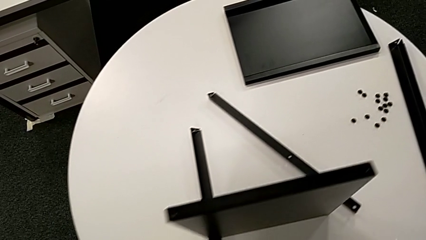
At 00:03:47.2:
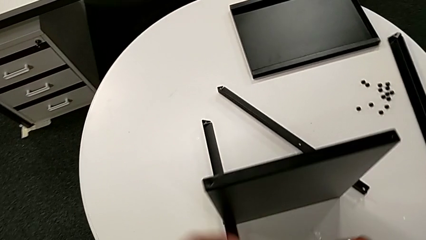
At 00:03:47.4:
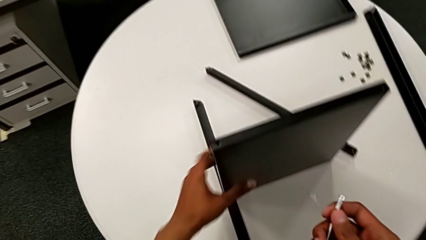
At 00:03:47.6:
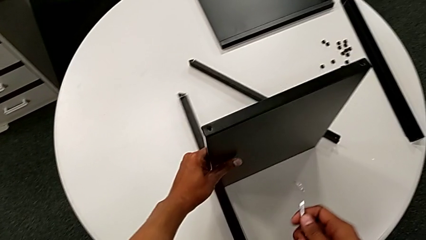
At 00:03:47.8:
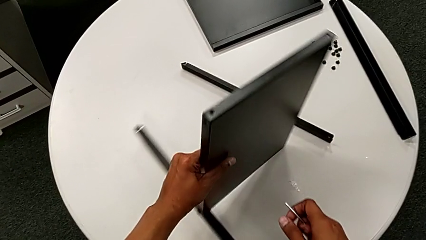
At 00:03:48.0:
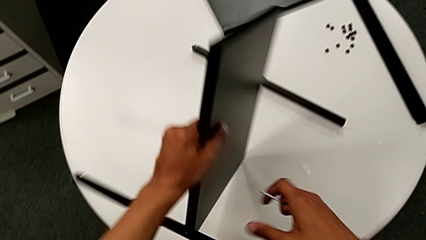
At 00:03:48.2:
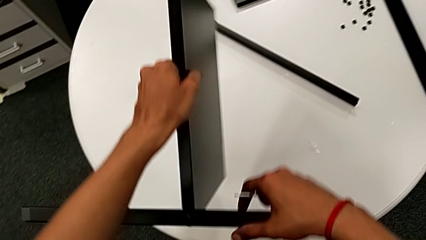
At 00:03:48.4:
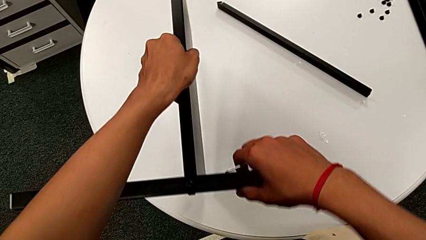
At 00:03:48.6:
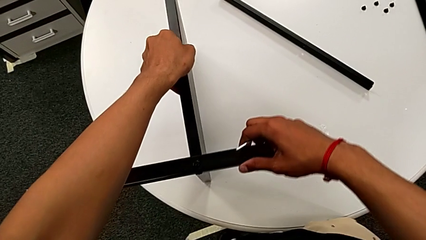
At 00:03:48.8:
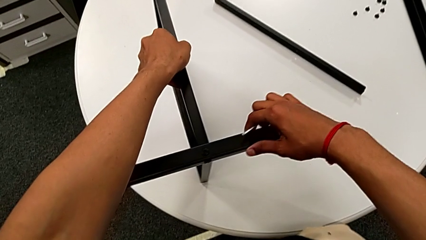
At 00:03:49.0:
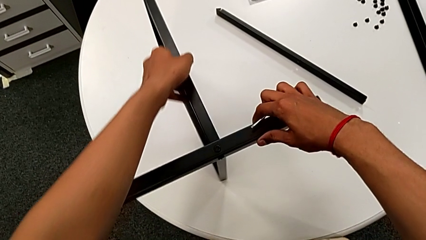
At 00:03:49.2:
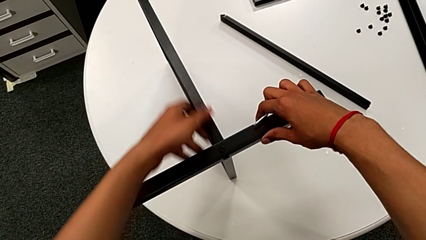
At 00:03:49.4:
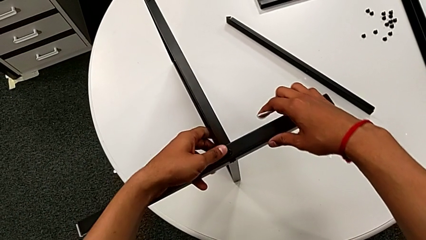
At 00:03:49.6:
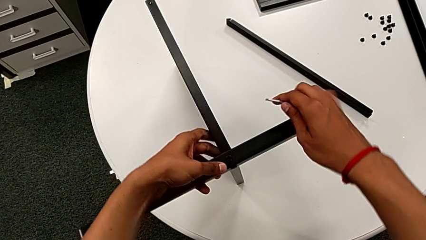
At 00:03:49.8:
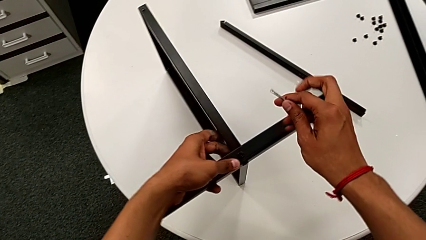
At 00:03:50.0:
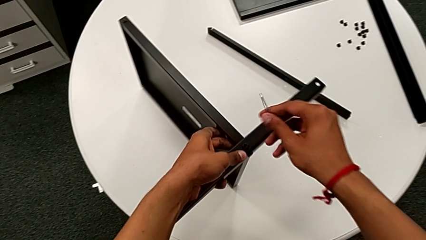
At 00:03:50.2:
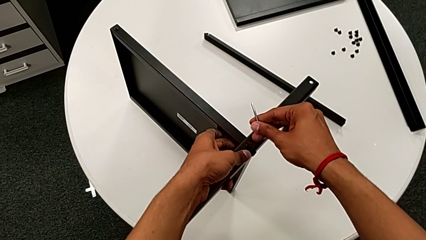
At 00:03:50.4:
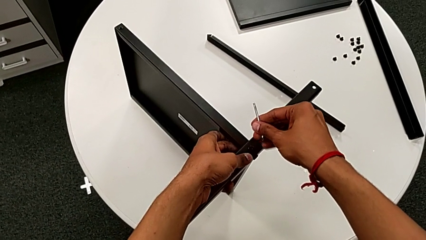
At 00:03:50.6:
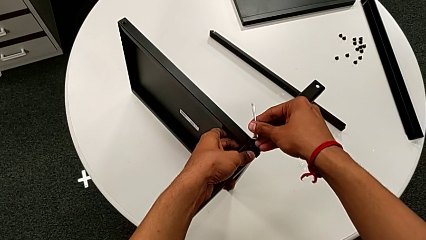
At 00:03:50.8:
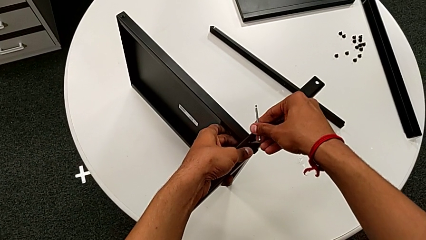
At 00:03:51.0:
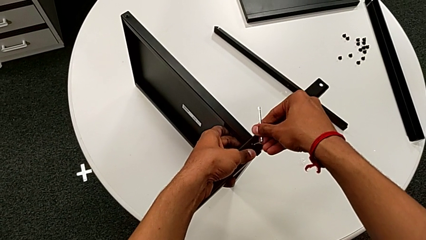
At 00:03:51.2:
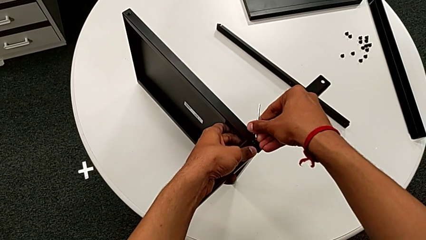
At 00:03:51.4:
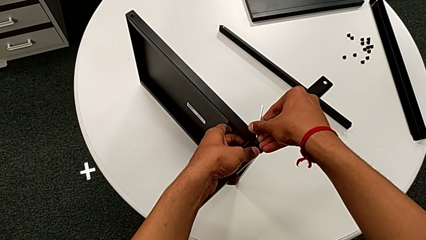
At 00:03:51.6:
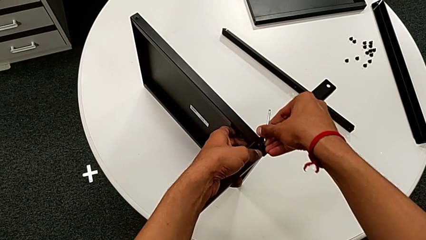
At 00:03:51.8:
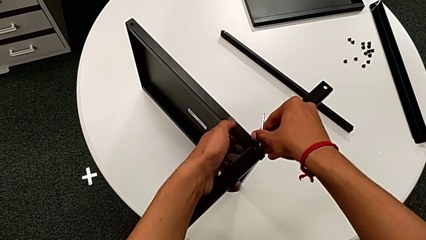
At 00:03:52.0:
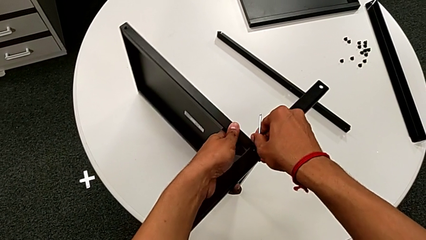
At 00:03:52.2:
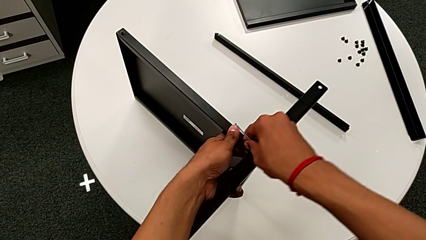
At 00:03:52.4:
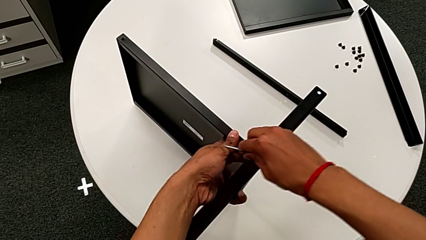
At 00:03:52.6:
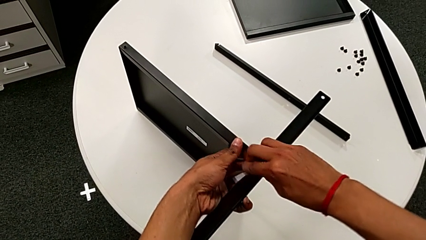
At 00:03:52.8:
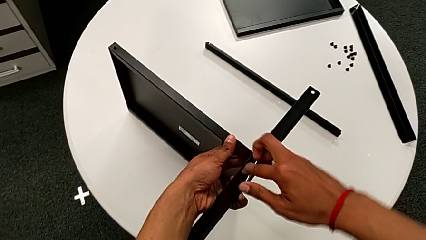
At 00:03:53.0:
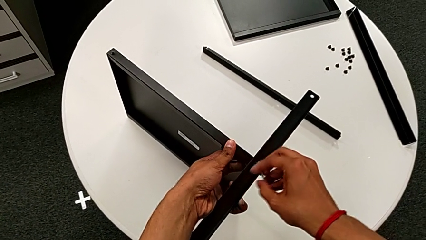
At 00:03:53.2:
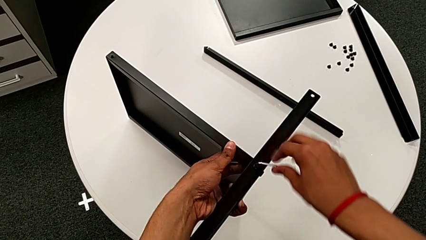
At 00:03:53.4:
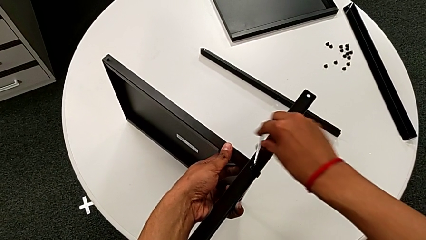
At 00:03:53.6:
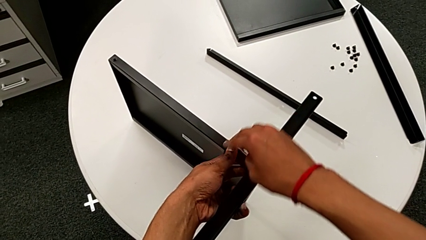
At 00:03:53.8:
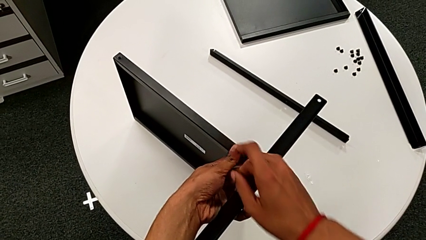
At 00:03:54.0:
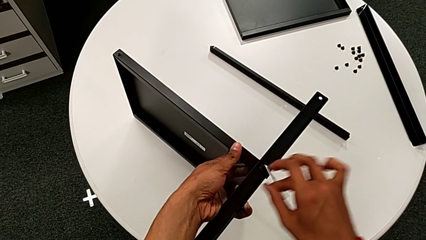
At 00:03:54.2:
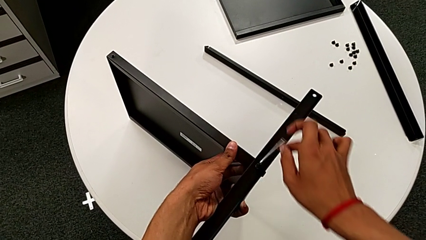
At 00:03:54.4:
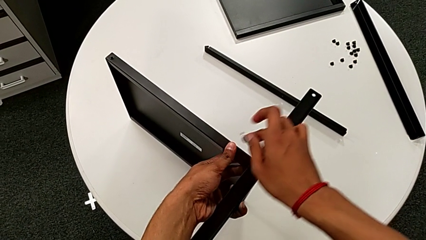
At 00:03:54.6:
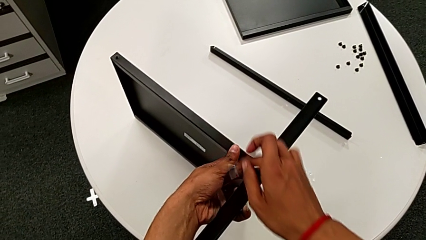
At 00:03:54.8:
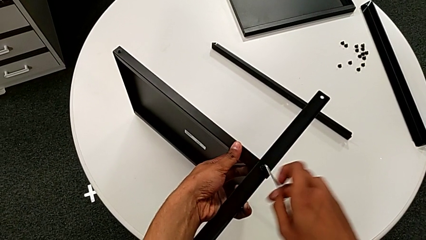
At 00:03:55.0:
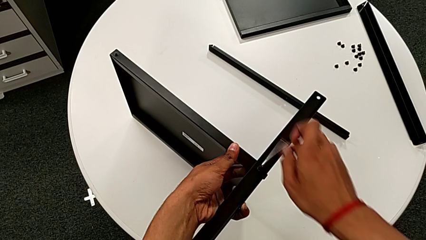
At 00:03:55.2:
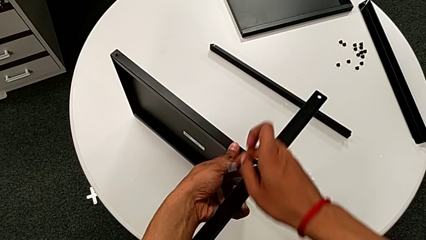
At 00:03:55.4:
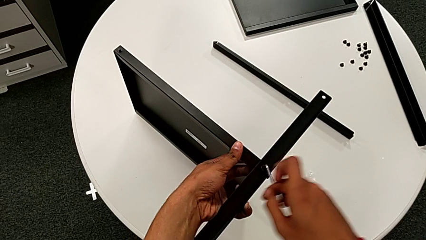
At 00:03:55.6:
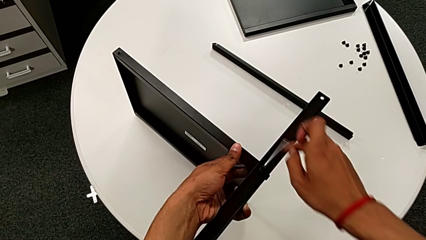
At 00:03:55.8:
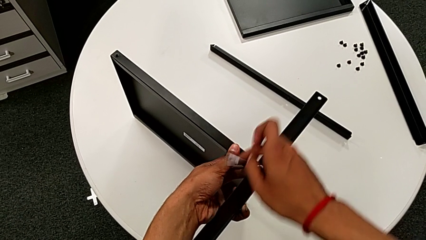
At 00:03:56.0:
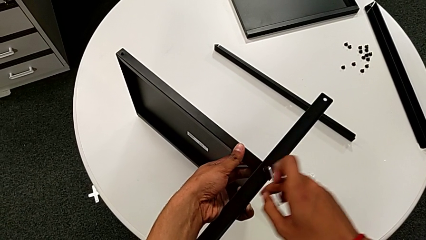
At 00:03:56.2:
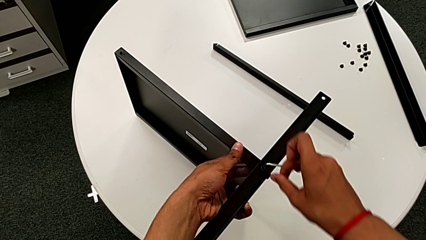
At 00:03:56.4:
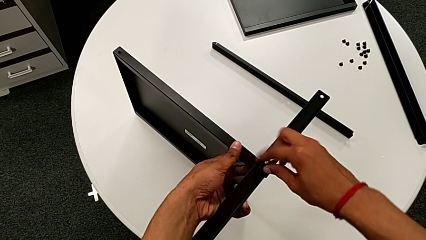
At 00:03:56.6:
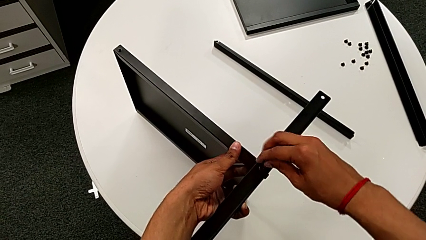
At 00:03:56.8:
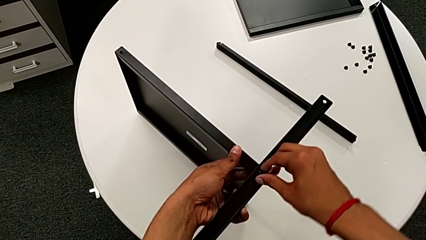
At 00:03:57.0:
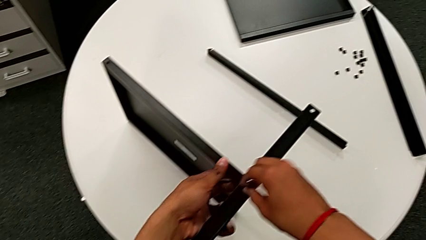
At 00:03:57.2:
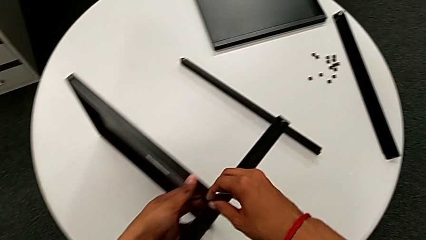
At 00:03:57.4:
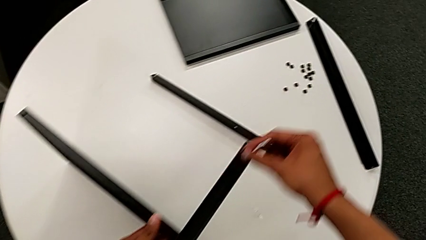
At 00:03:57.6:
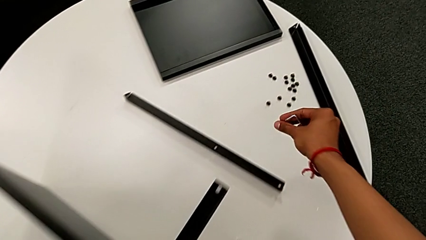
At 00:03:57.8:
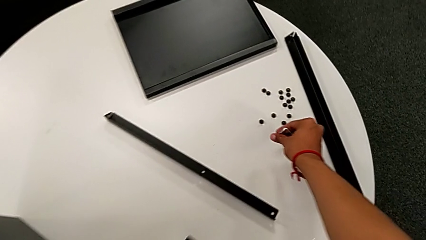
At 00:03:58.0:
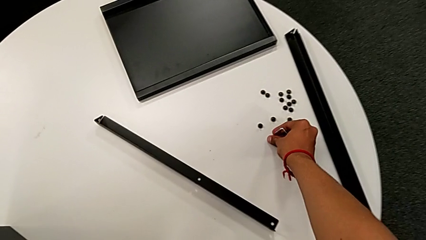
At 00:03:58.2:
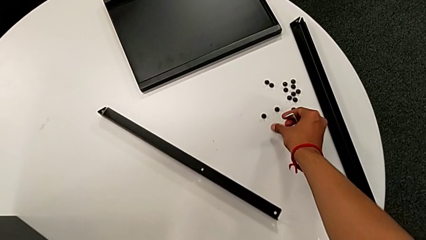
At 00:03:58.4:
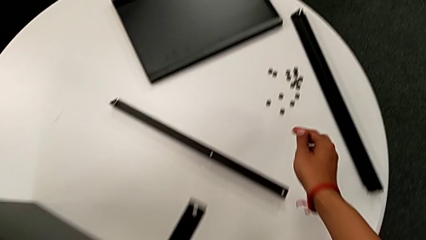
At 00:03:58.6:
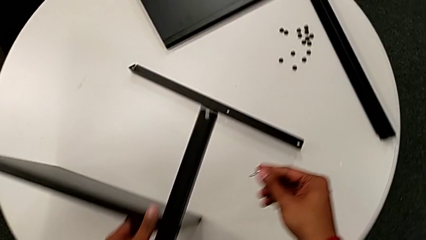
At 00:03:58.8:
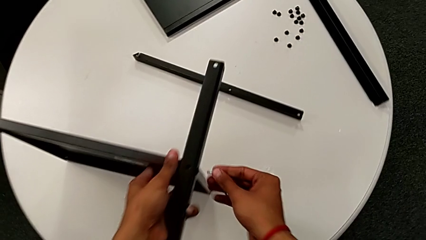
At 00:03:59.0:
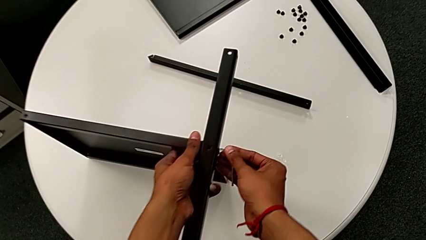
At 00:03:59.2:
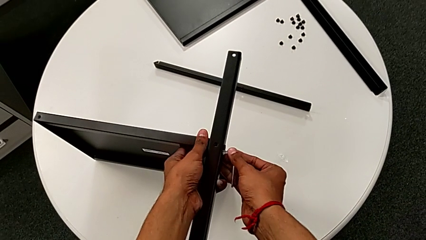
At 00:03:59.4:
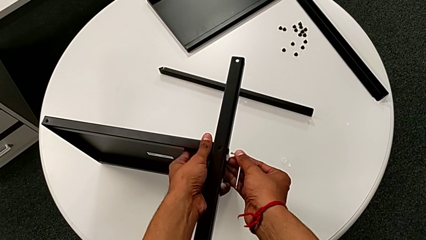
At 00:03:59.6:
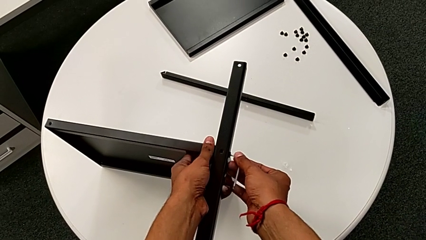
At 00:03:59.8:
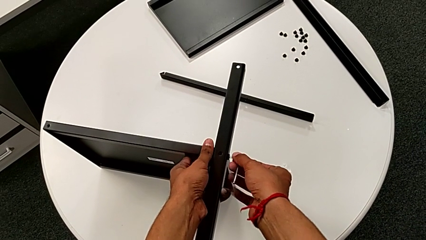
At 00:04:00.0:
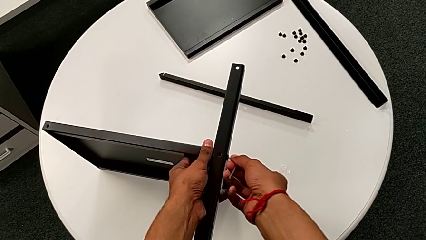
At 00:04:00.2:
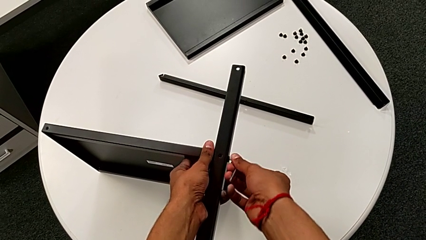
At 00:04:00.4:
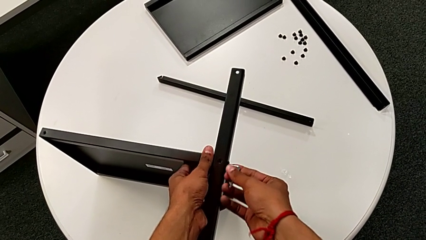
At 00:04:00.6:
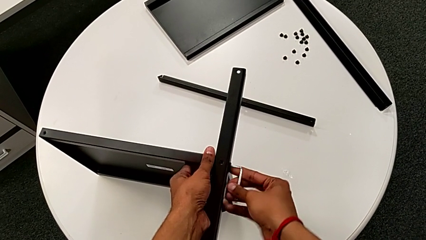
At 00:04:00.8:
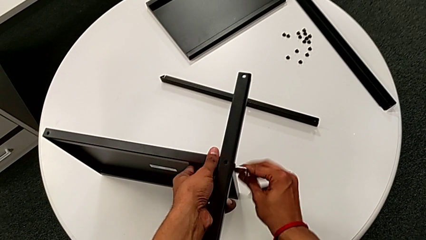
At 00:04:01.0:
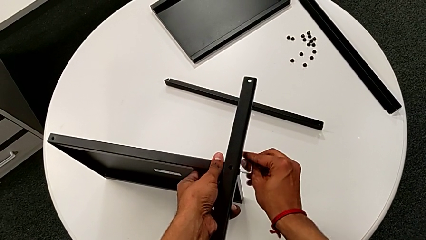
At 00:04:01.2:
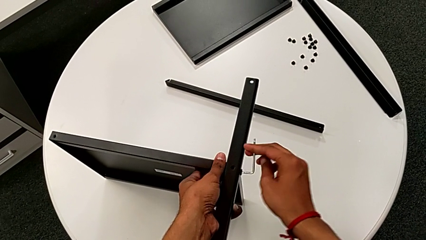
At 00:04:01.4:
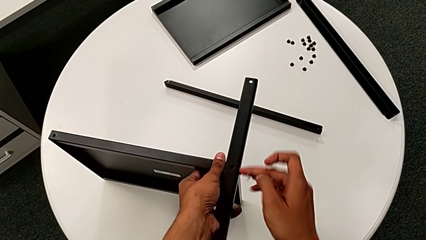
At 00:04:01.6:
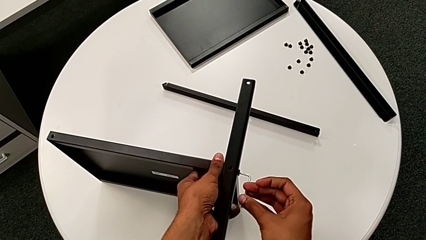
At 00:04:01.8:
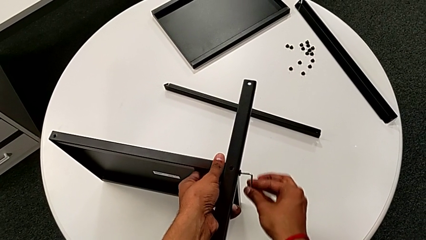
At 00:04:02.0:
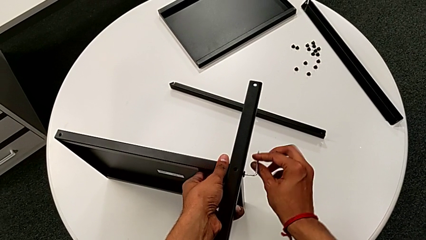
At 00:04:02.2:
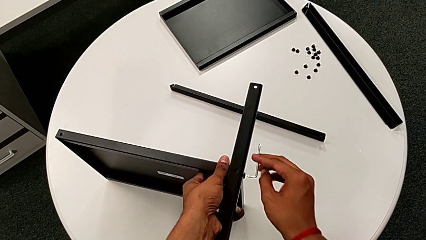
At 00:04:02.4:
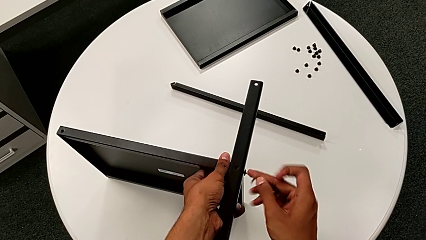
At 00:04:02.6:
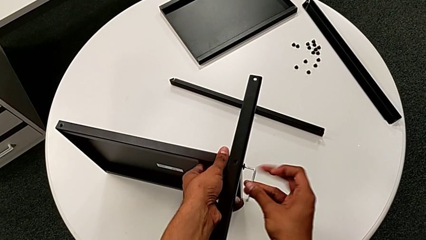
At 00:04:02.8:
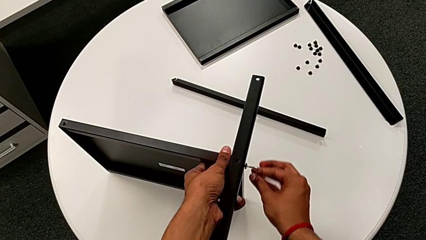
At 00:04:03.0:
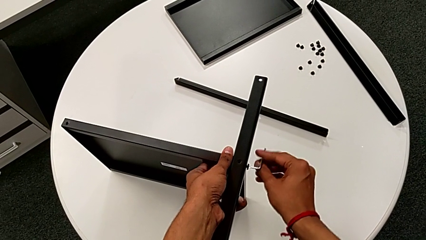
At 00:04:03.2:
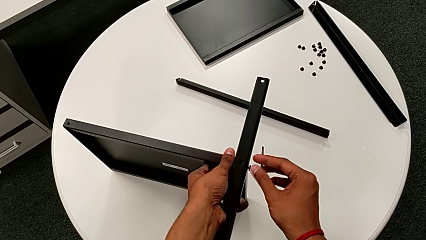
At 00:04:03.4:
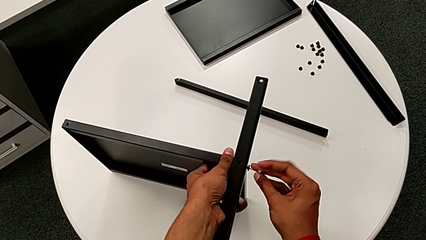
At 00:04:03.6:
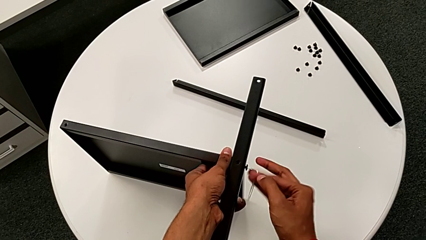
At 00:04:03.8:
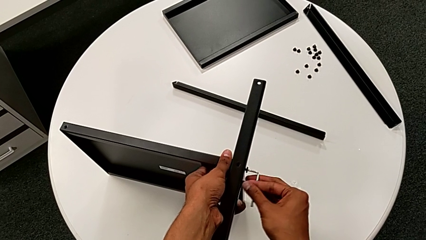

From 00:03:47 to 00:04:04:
The camera wearer is disassembling the fourth leg and the shelf. They rotate the nightstand, align it, insert the Allen wrench, unscrew the hex socket head, withdraw the Allen wrench, disassemble the hex socket head, place it, align the nightstand, insert the Allen wrench and unscrew the hex socket head.
